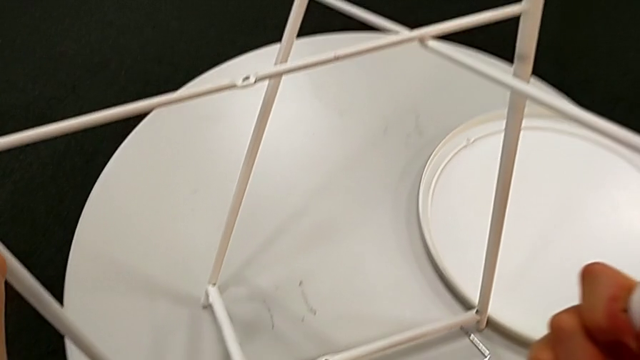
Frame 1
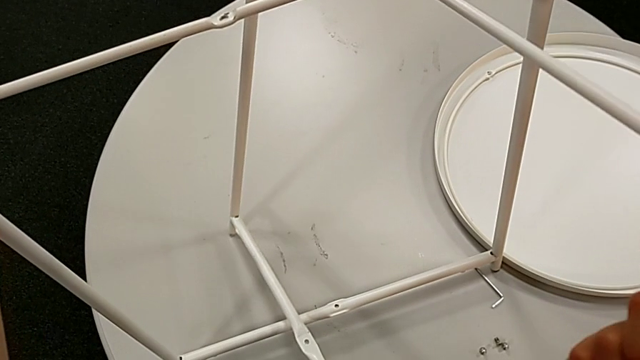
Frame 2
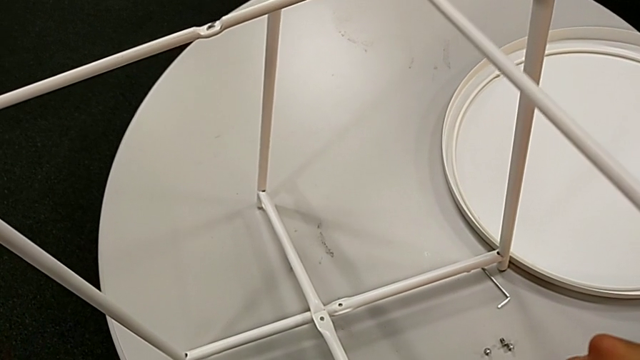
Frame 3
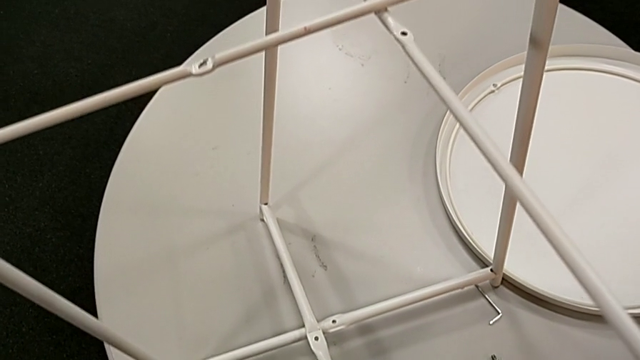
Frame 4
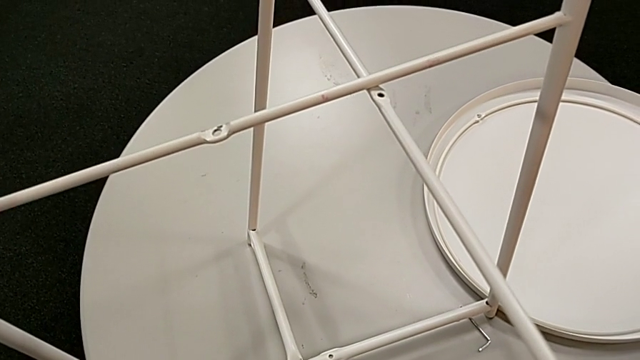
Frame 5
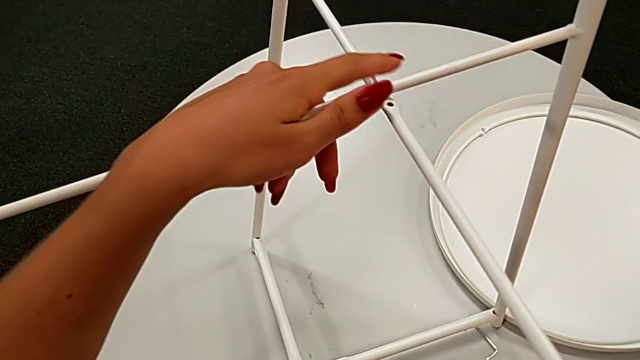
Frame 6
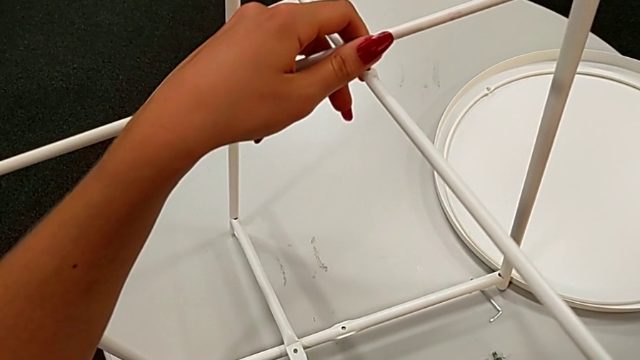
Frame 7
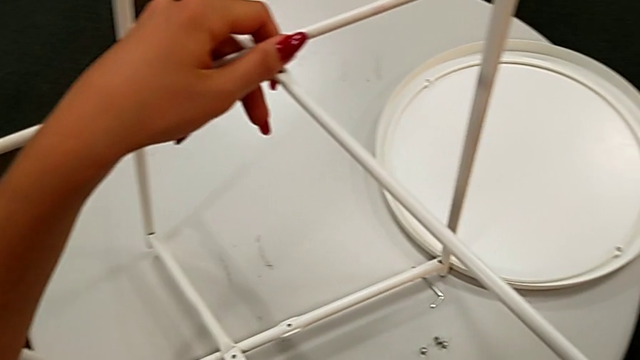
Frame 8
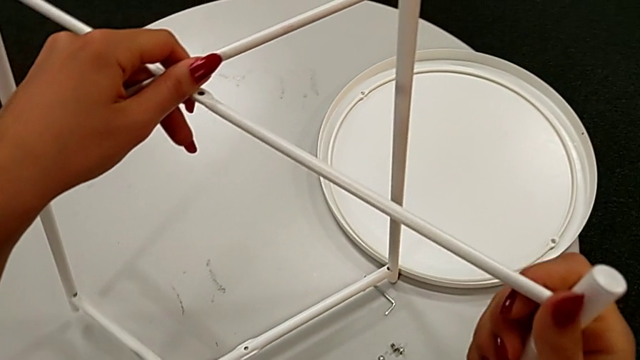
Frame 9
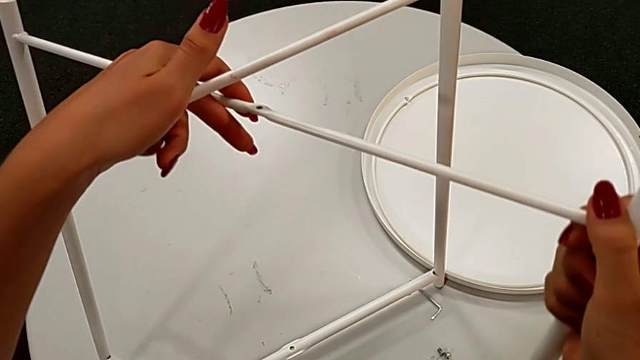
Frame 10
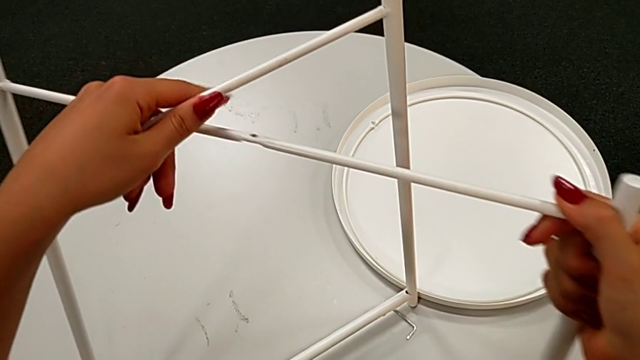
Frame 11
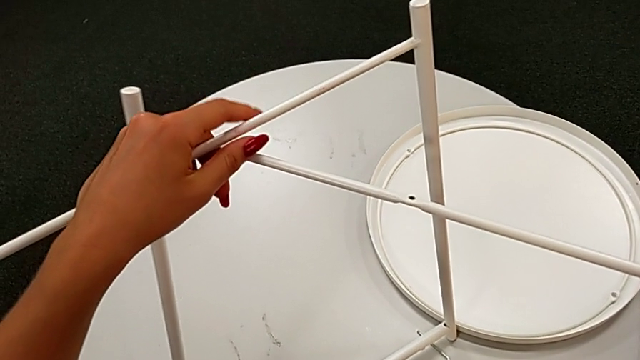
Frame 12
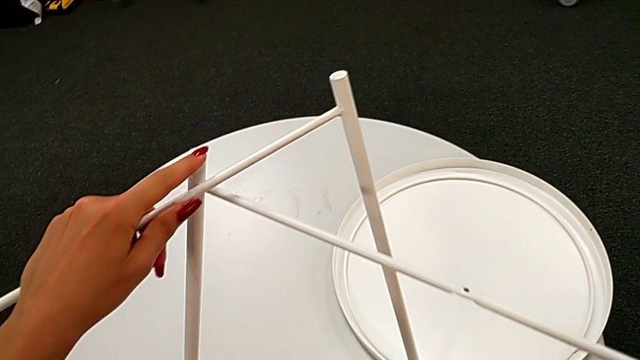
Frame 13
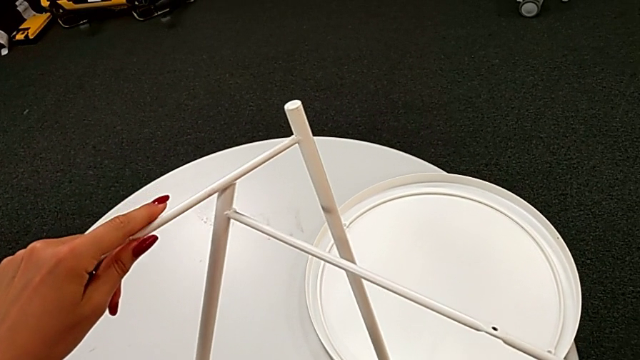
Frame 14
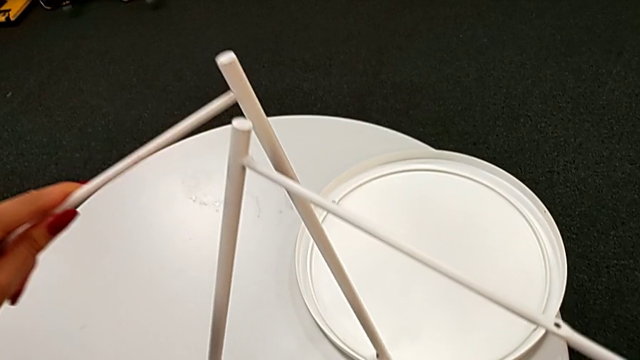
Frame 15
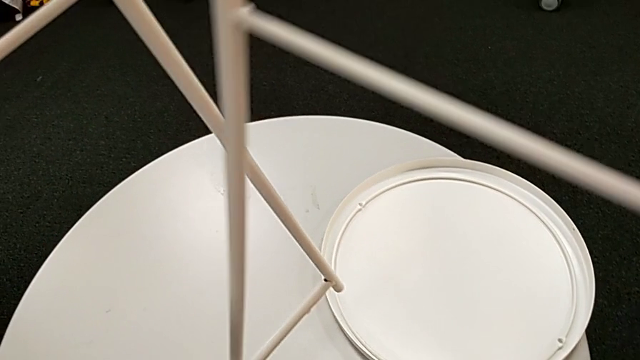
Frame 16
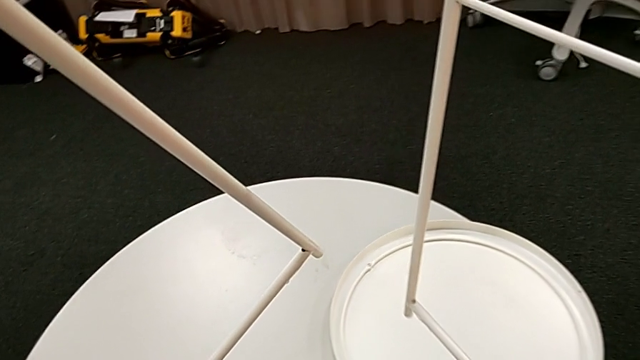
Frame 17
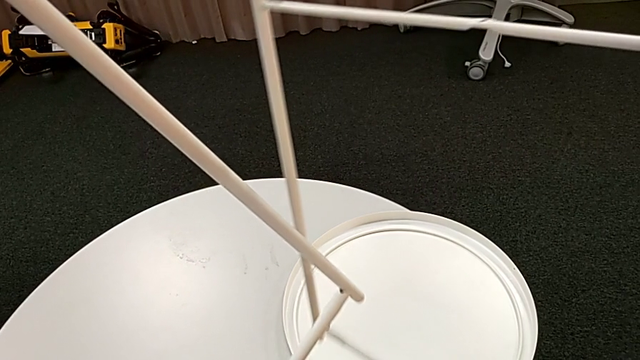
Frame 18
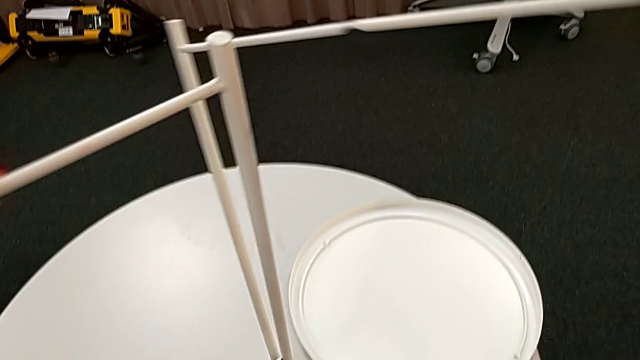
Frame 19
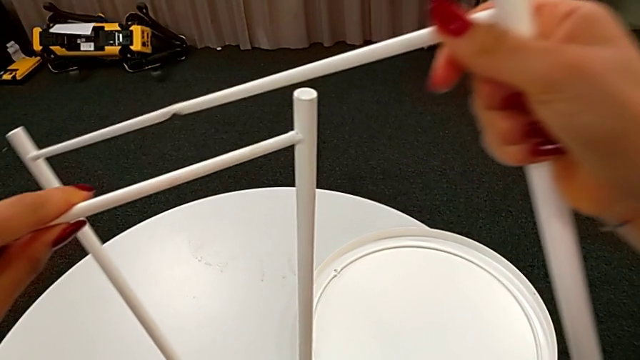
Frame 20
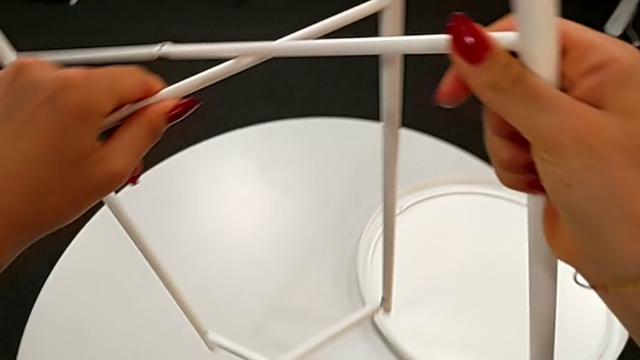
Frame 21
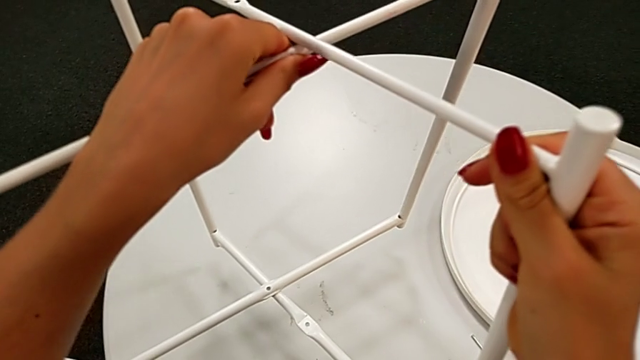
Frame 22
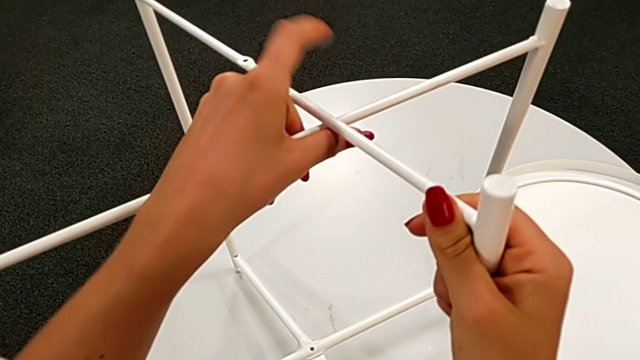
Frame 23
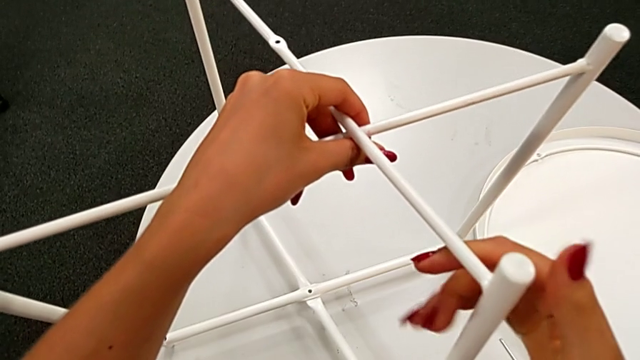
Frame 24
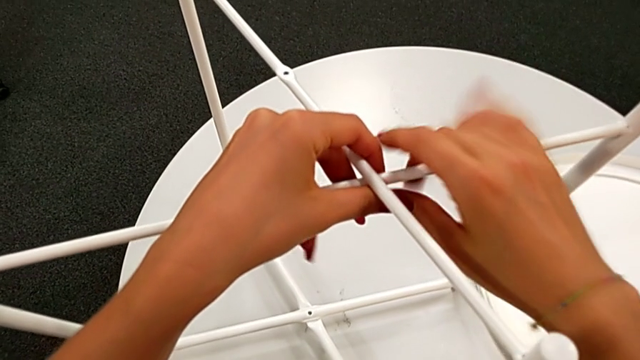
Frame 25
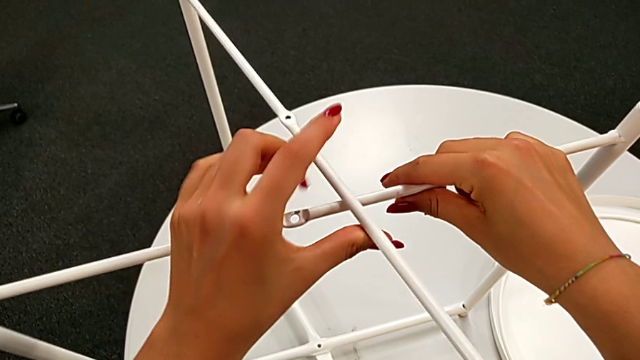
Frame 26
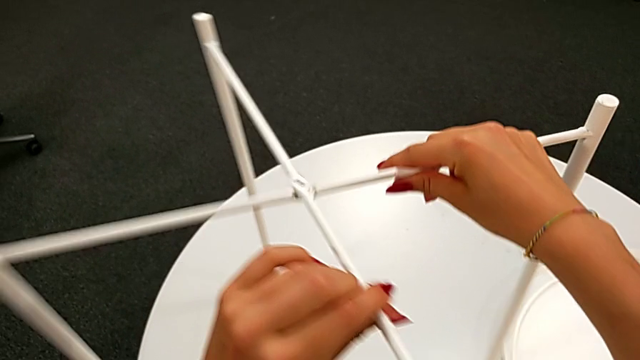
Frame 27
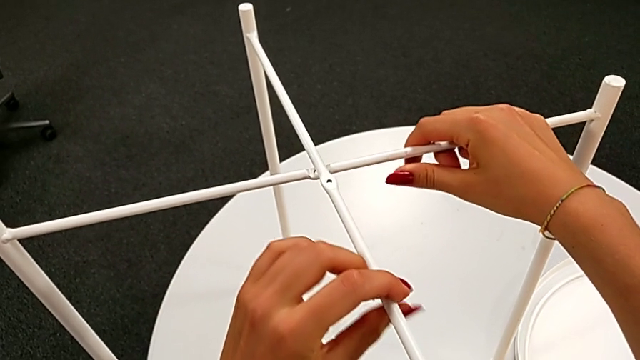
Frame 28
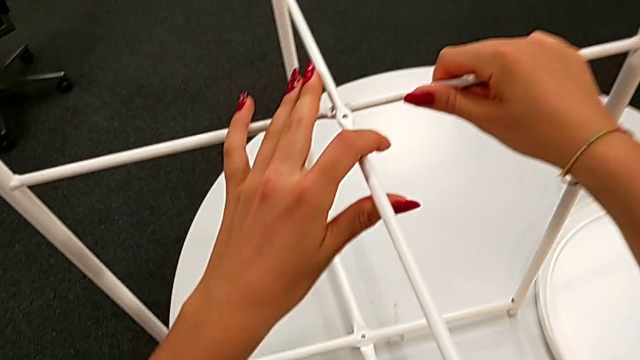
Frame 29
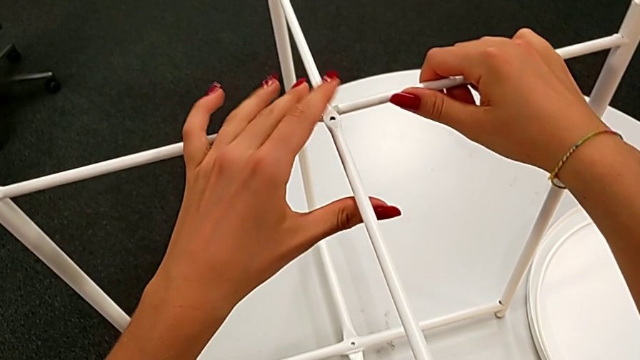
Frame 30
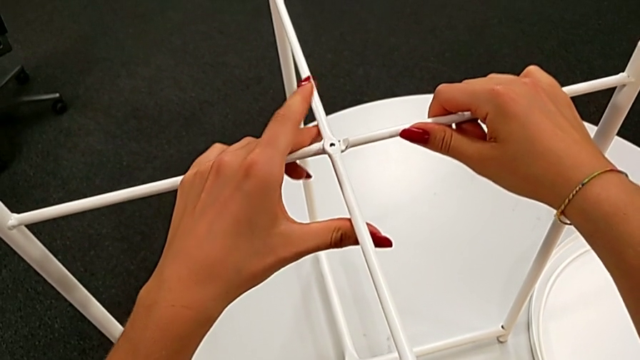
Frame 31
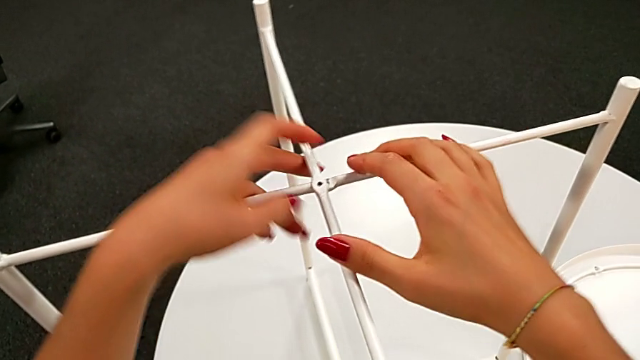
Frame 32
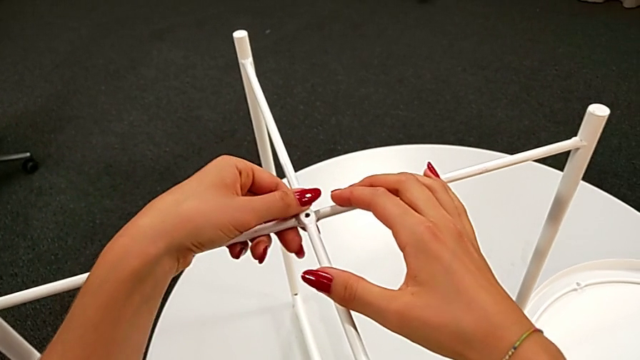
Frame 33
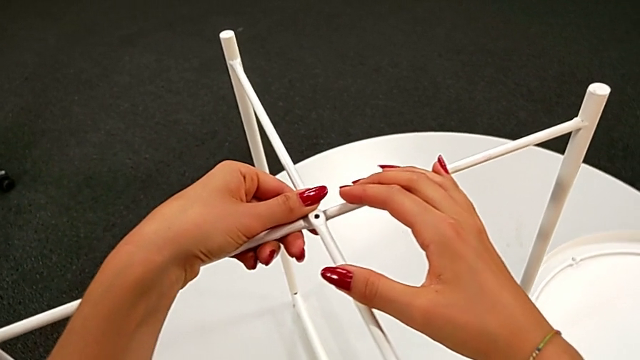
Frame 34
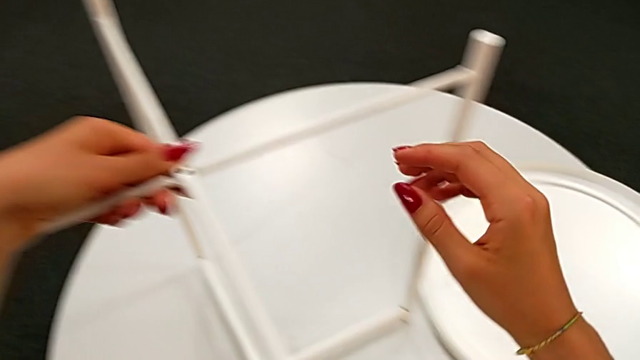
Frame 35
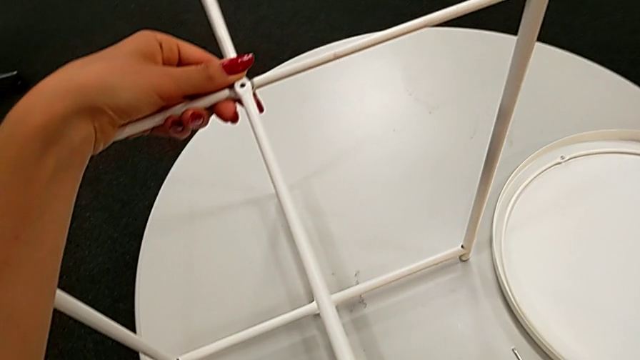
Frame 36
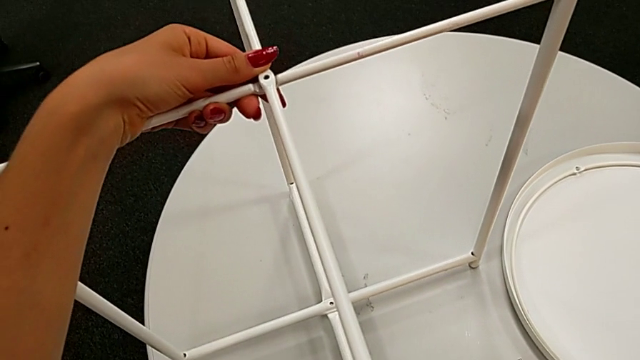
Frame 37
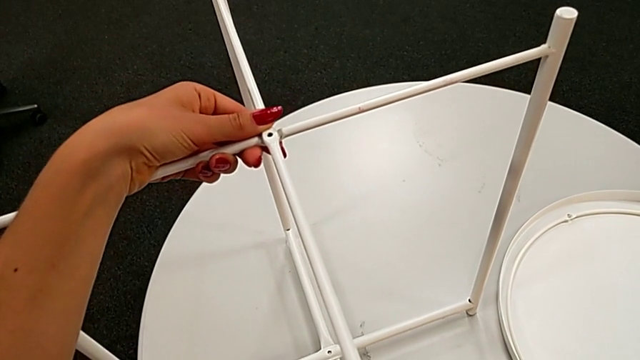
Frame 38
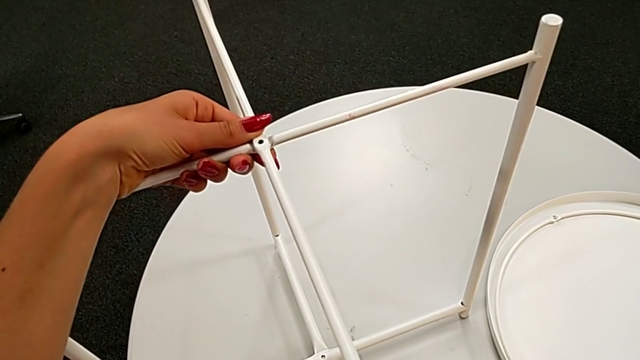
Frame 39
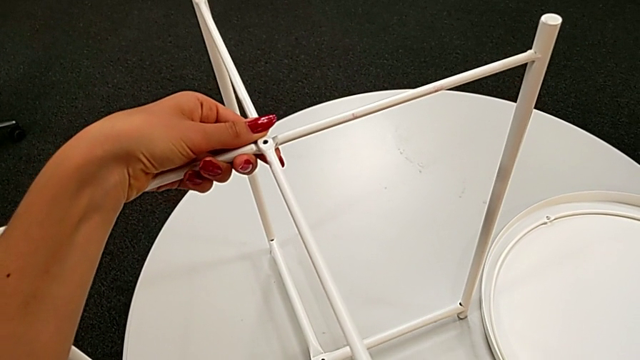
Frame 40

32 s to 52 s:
The camera wearer is assembling the legs. They wrongly align the leg, inspect it, withdraw it, align it, place it and align it twice.

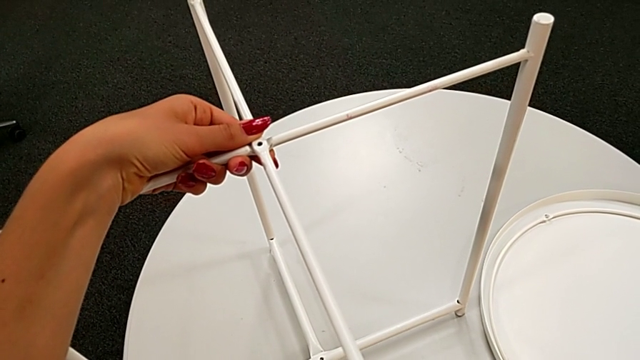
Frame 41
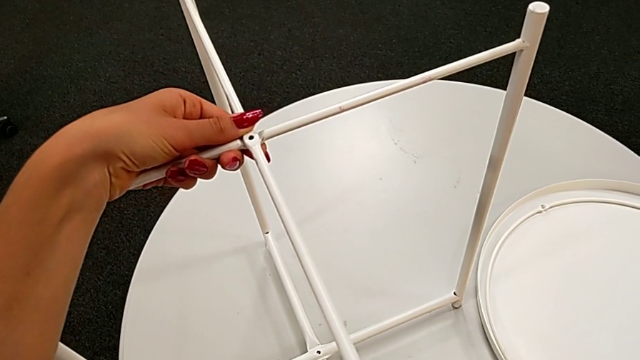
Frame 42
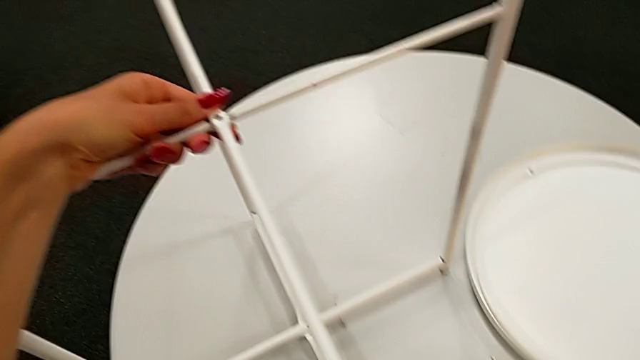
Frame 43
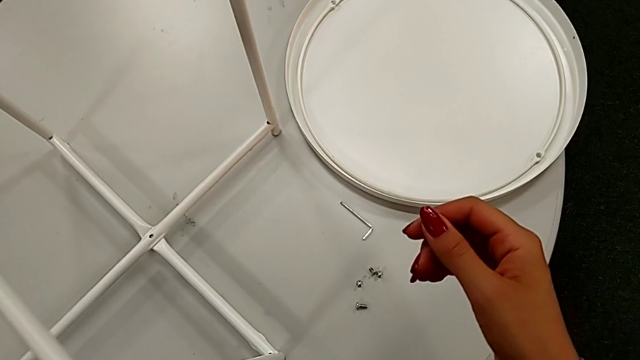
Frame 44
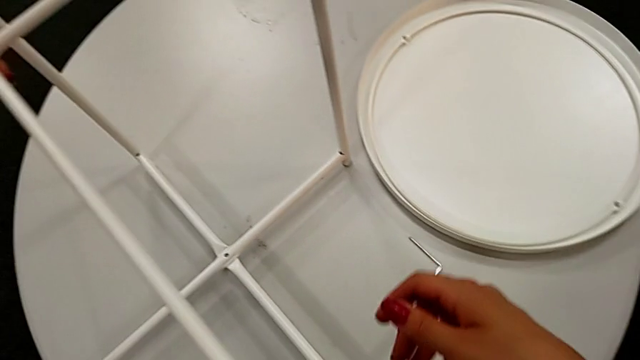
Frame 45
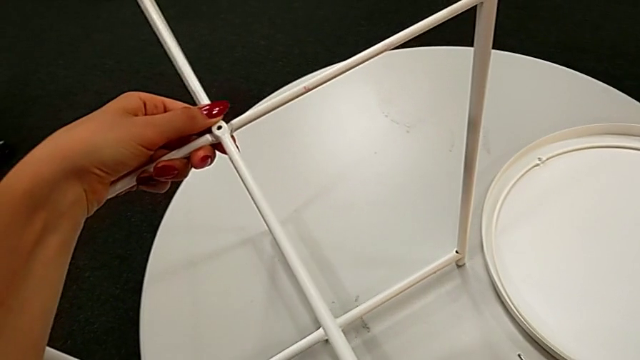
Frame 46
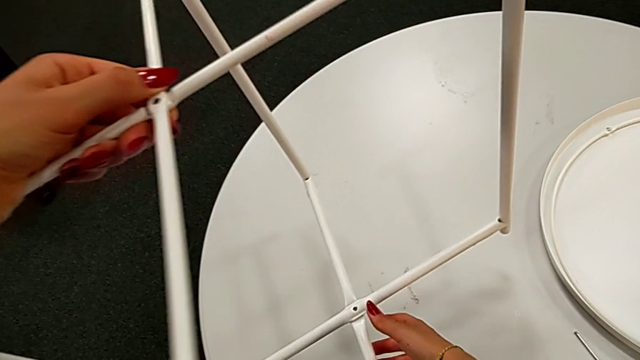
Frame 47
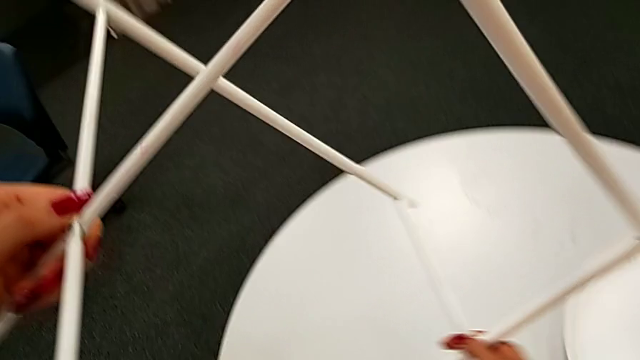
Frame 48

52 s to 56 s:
The camera wearer is assembling the top screw into the legs. They inspect the leg.
